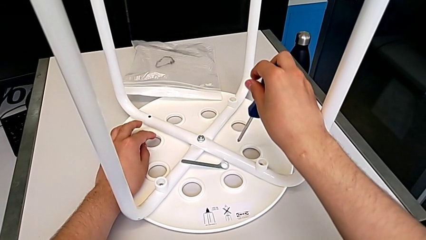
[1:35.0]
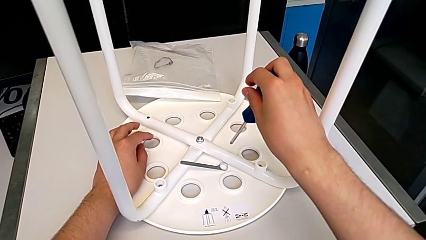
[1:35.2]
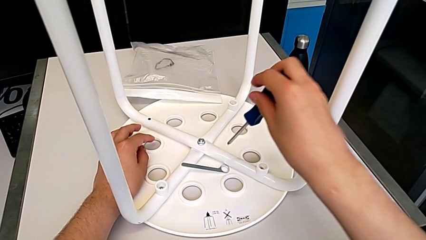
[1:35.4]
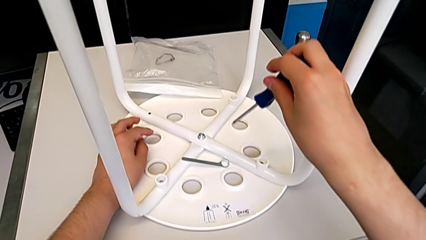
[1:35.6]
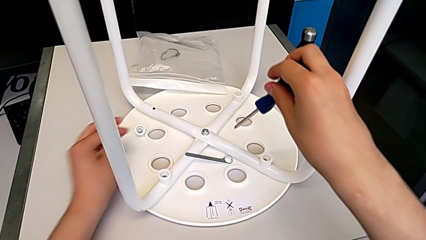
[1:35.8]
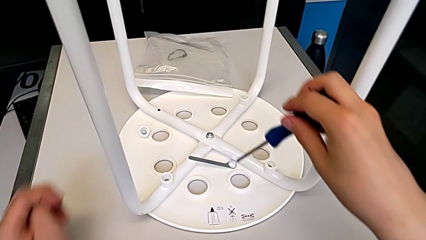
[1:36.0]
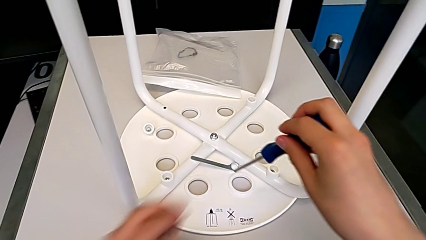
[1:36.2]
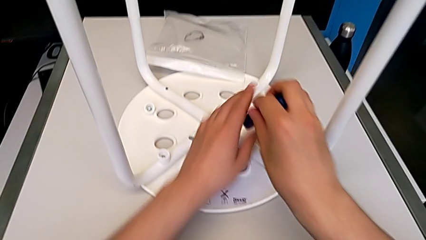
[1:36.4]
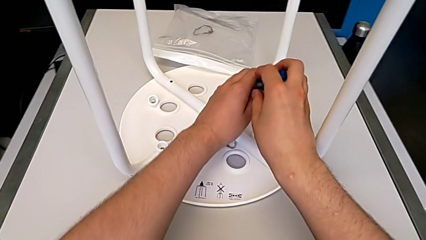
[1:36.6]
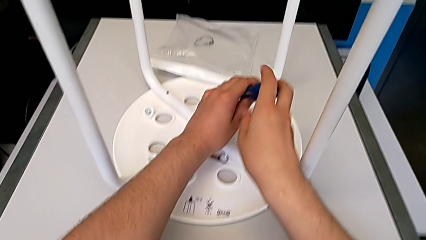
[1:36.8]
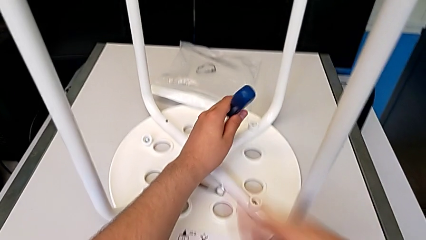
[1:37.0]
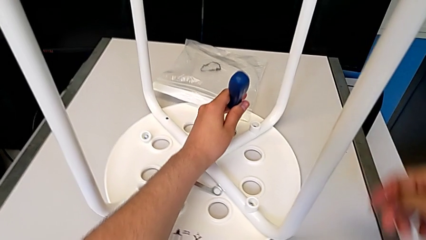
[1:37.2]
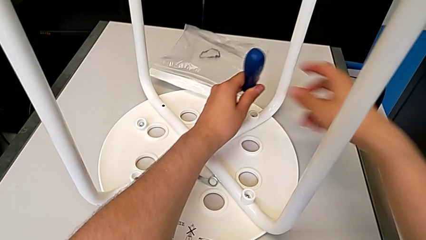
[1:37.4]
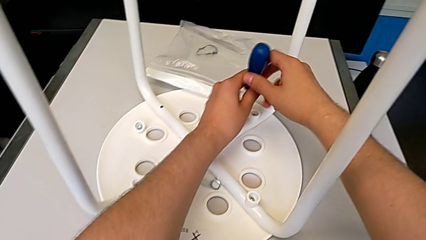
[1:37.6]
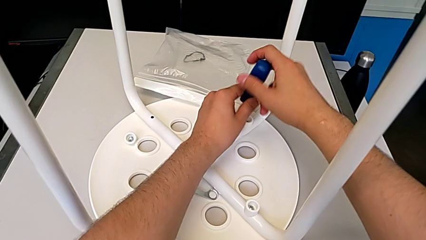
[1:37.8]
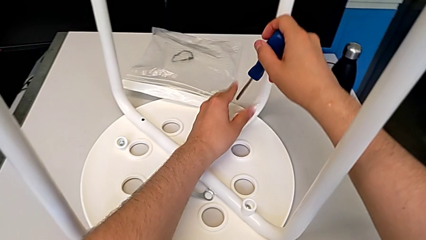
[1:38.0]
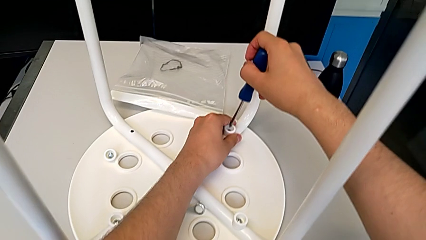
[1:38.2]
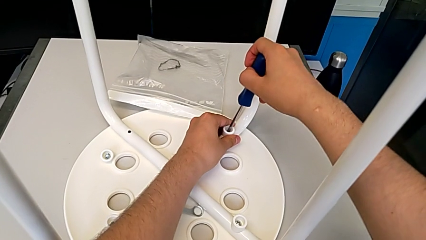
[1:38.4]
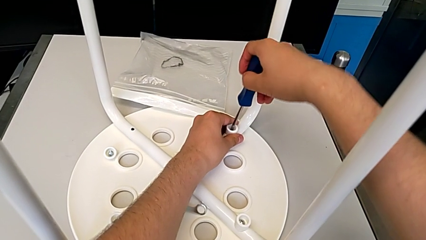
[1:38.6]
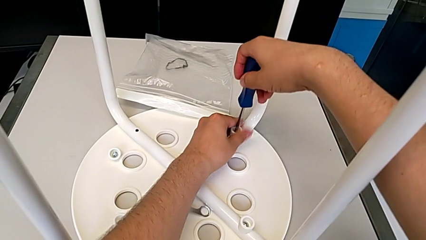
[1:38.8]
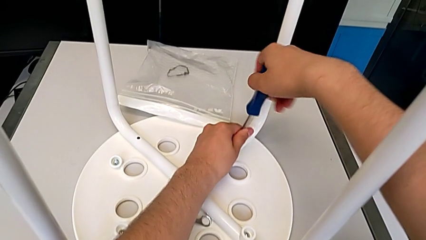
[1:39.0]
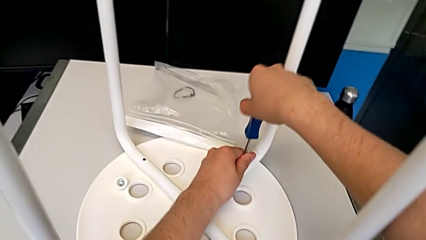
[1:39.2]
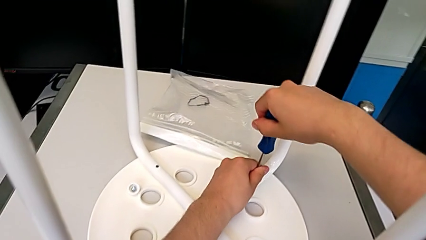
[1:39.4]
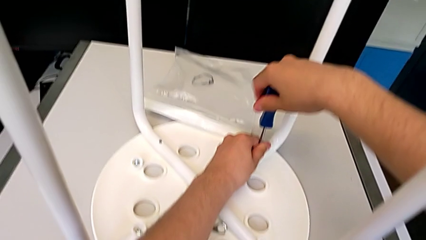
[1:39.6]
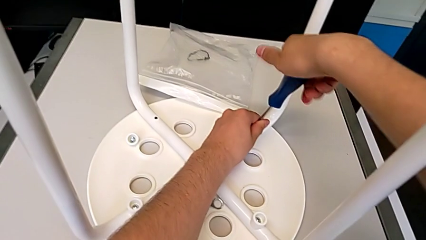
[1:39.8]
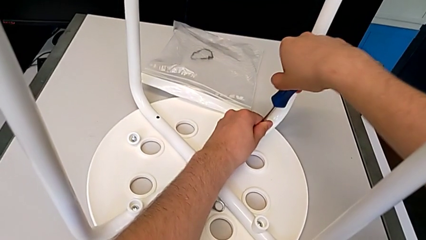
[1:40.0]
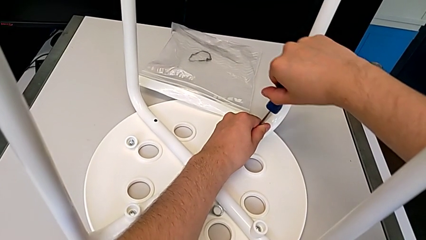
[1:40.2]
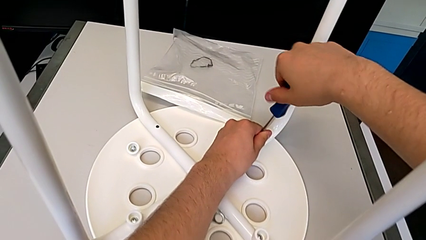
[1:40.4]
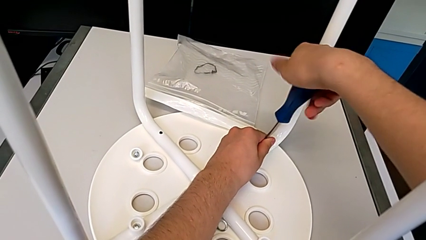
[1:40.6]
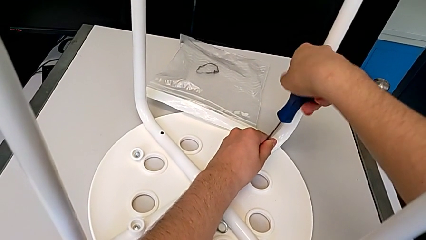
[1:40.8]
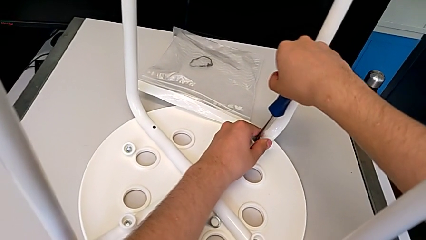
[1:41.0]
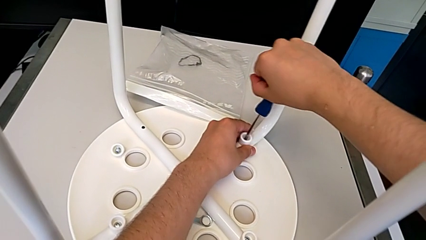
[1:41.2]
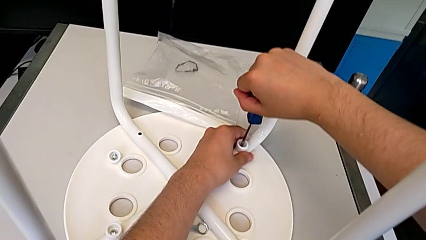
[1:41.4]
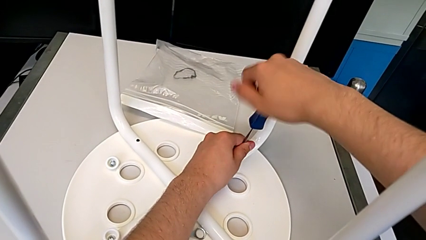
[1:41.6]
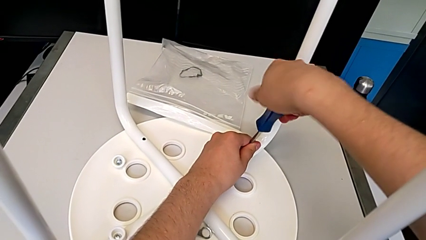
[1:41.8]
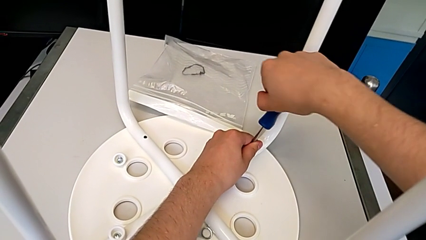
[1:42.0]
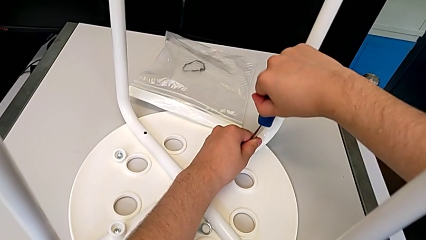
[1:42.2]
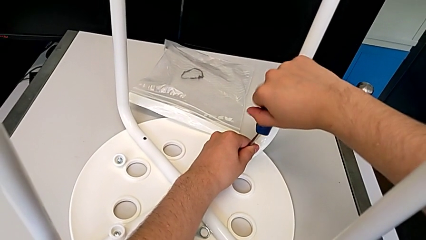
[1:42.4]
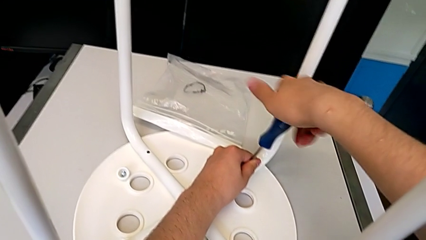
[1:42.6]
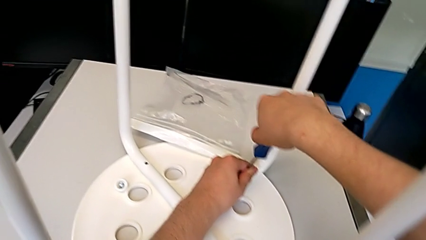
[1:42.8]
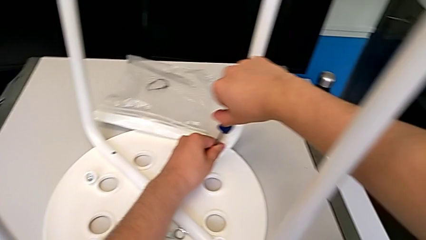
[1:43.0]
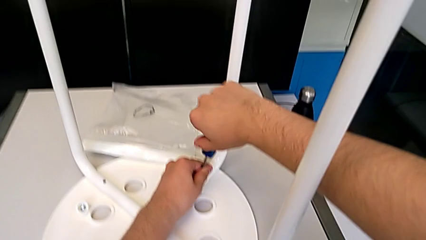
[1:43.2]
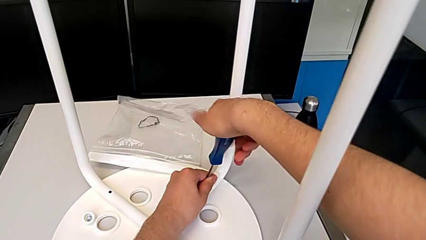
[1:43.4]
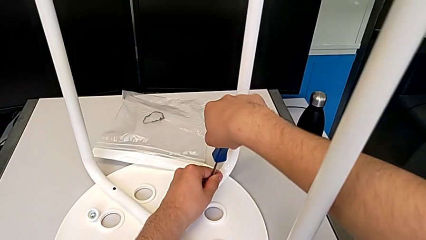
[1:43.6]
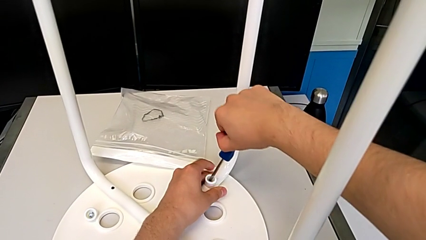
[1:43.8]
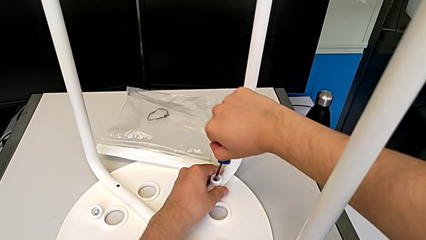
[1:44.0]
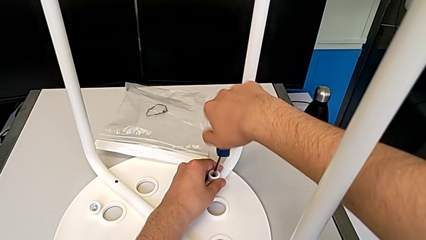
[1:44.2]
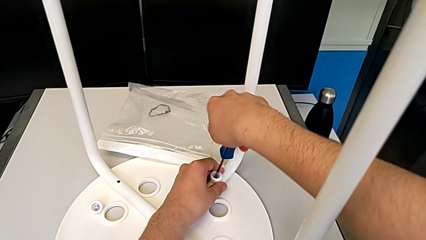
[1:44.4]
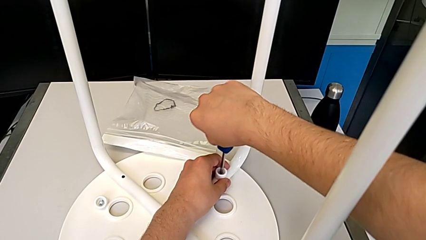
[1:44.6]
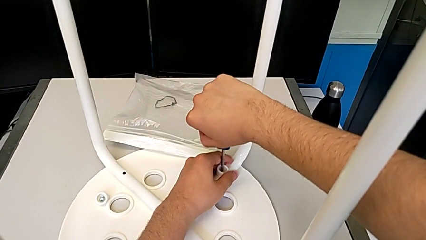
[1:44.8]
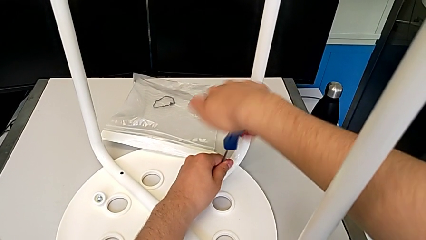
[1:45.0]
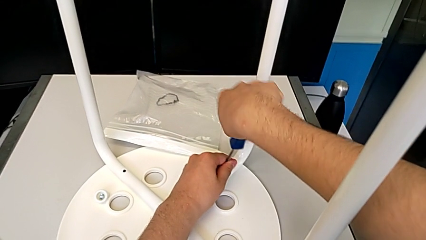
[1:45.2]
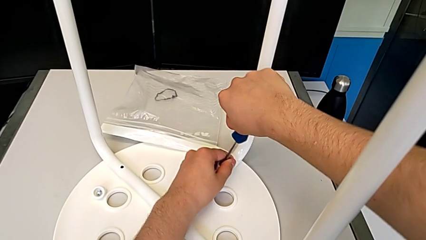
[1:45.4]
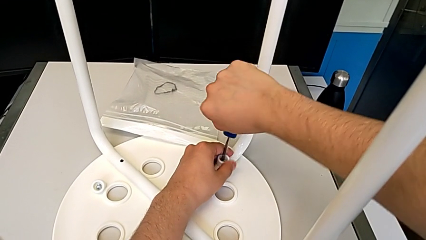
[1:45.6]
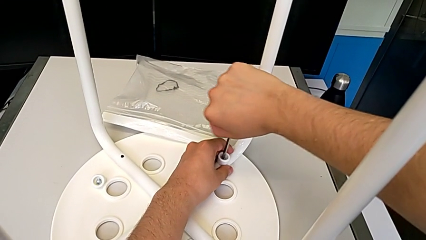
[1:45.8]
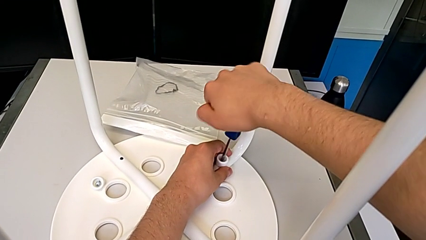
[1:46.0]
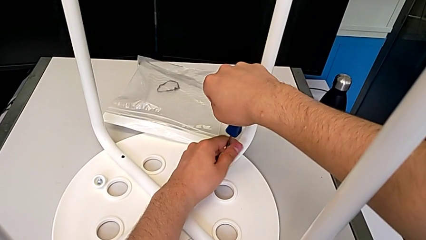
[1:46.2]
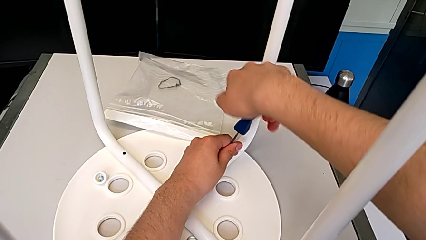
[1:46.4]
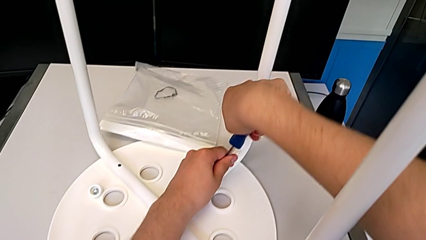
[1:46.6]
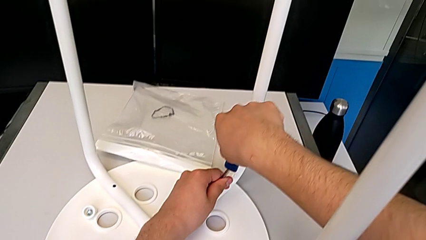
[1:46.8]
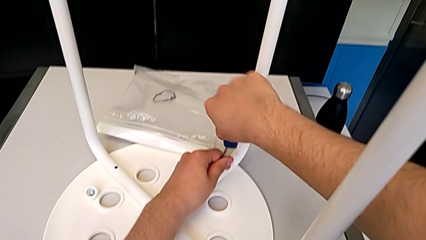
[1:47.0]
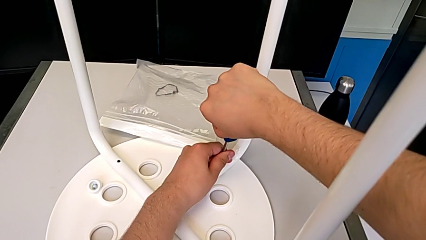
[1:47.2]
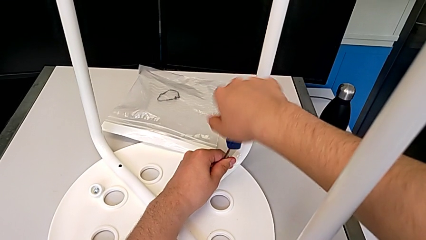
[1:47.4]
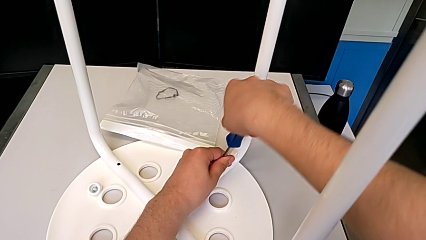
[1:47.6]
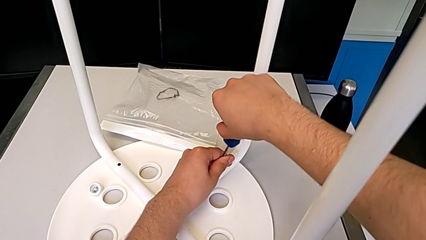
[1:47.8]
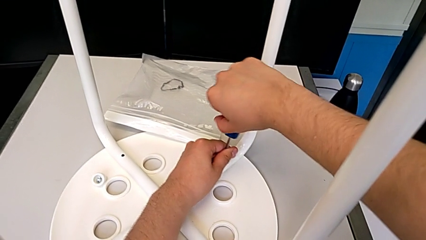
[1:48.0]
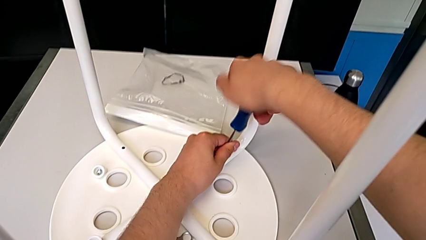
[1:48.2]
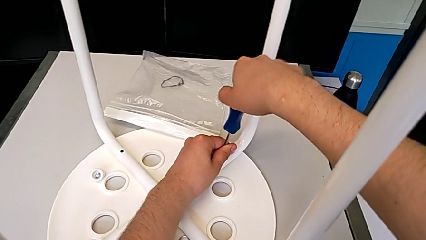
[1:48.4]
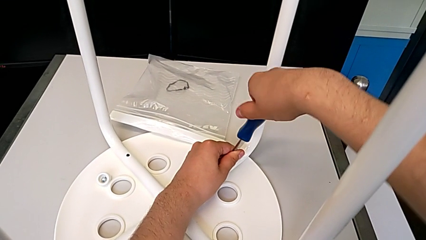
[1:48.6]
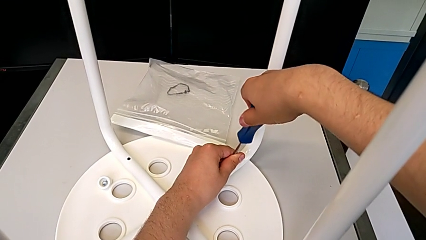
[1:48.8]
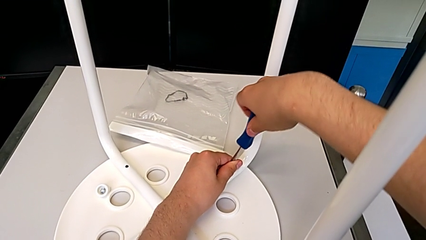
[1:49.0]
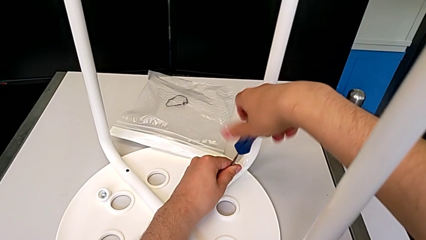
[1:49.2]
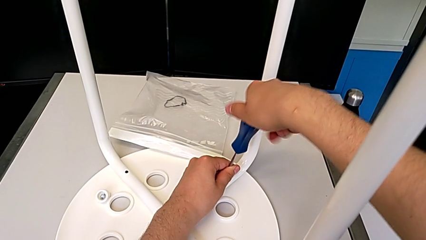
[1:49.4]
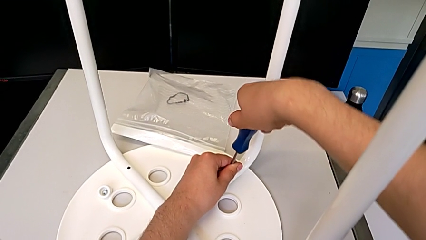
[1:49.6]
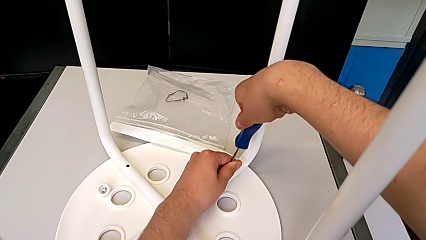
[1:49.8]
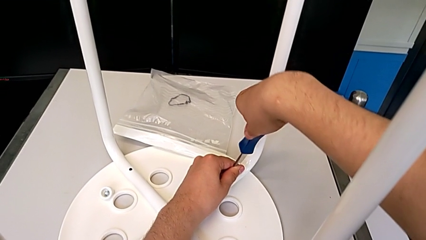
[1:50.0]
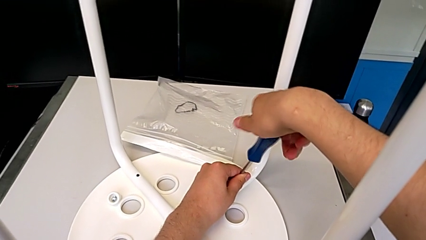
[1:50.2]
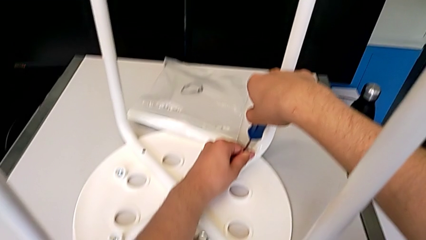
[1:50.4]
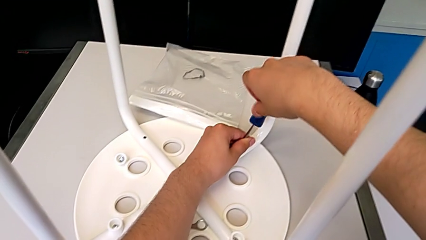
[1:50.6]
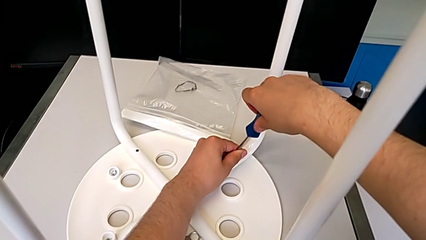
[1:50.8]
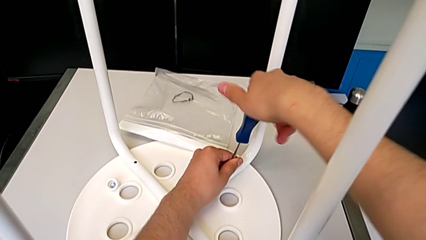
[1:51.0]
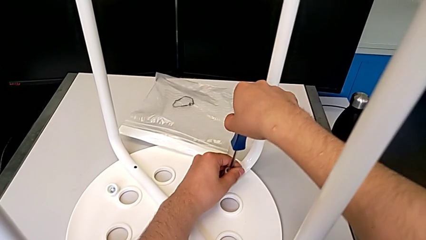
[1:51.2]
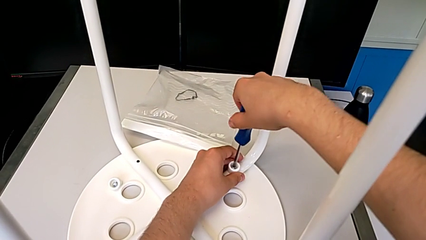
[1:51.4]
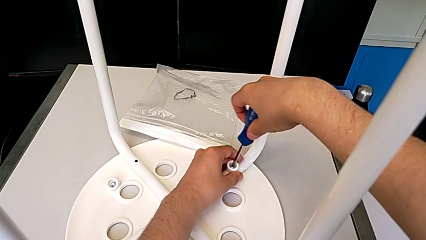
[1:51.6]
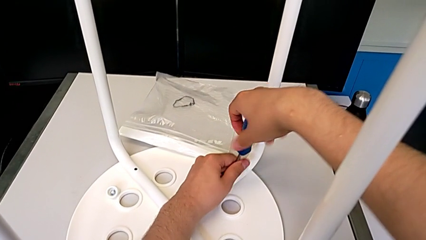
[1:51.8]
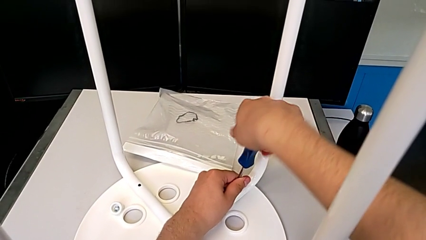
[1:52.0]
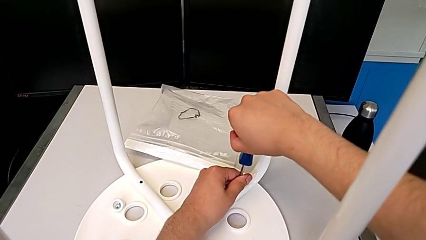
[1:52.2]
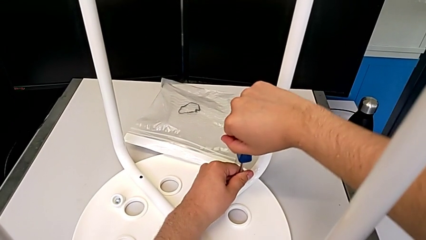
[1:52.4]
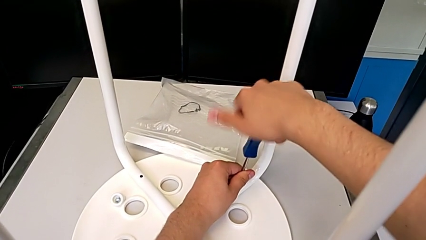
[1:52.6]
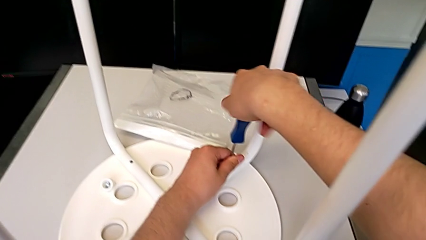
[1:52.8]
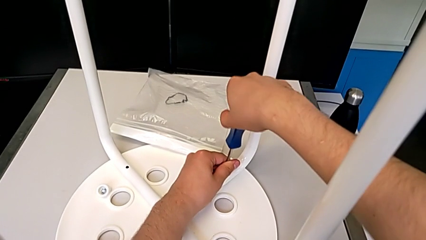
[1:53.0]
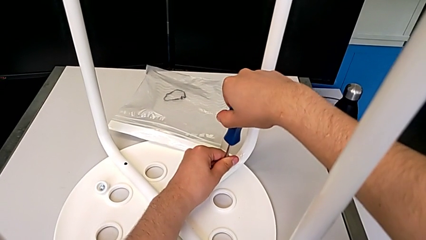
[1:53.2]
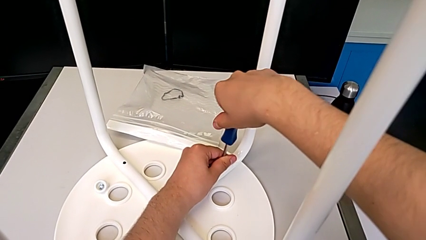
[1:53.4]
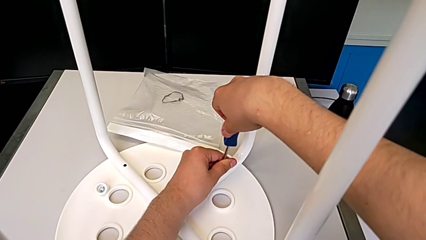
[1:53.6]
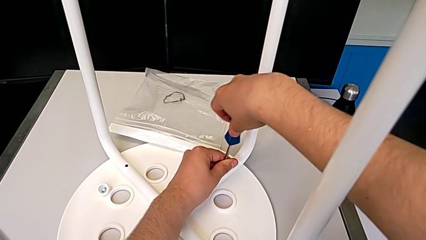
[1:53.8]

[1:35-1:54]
The camera wearer is unscrewing the second screw of the legs. They insert the second screwdriver and begin to unscrew the second screw.
